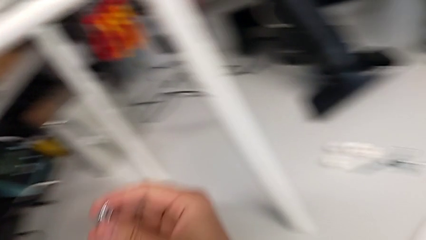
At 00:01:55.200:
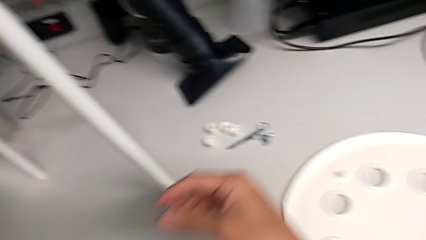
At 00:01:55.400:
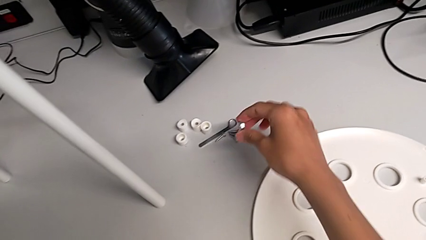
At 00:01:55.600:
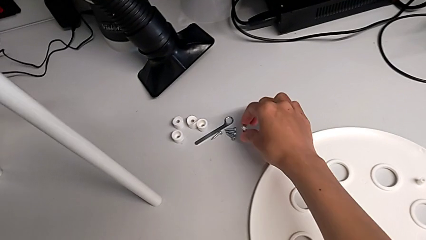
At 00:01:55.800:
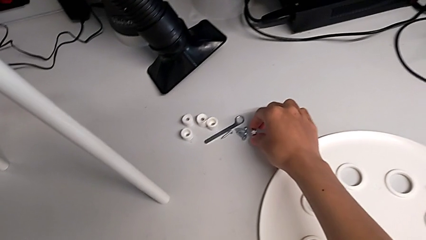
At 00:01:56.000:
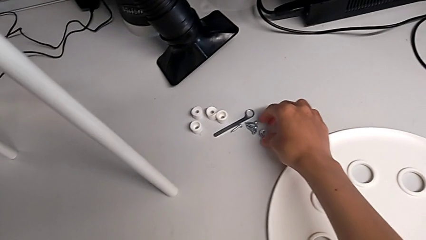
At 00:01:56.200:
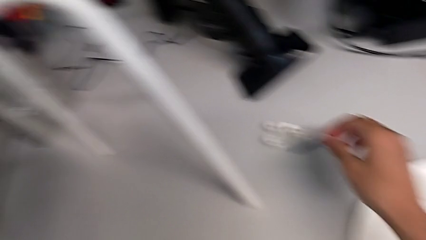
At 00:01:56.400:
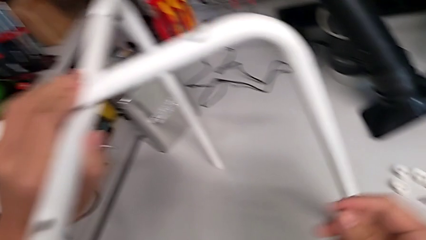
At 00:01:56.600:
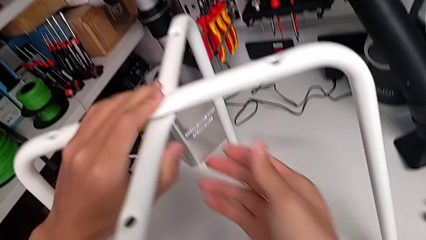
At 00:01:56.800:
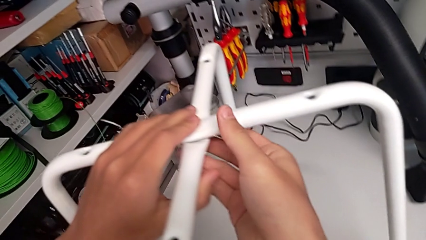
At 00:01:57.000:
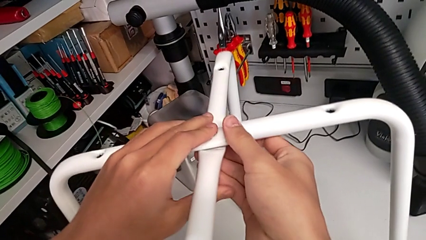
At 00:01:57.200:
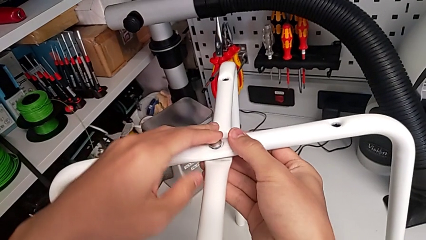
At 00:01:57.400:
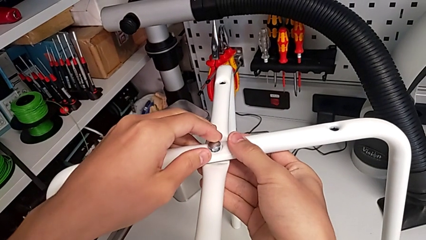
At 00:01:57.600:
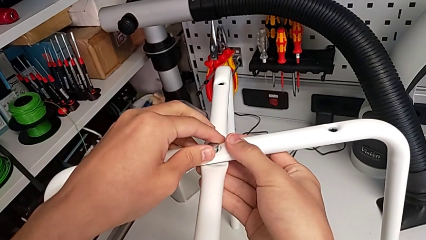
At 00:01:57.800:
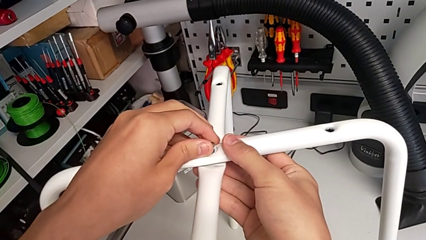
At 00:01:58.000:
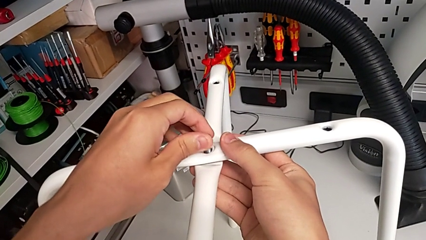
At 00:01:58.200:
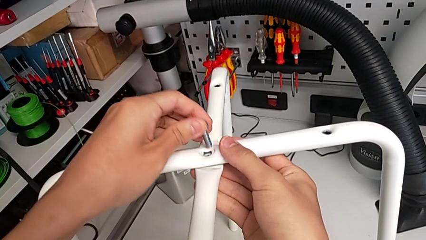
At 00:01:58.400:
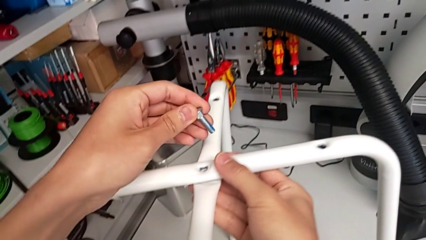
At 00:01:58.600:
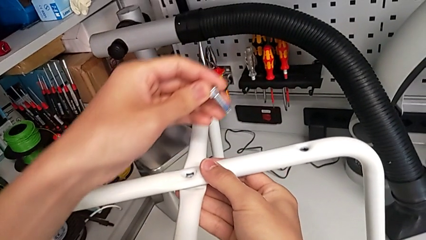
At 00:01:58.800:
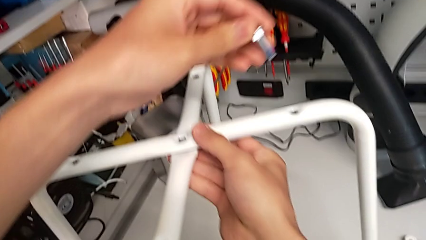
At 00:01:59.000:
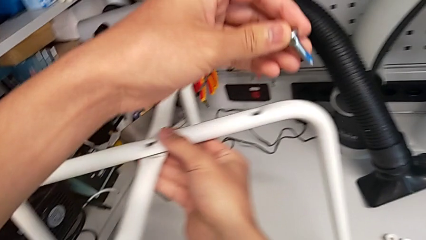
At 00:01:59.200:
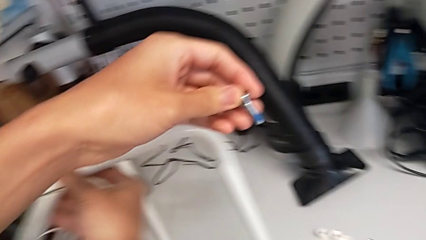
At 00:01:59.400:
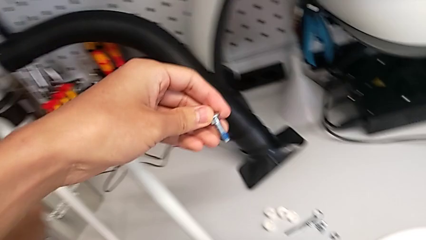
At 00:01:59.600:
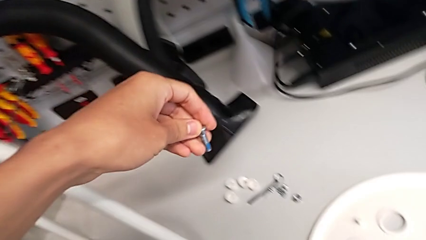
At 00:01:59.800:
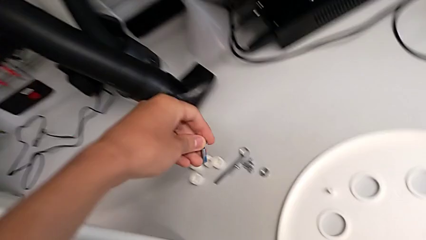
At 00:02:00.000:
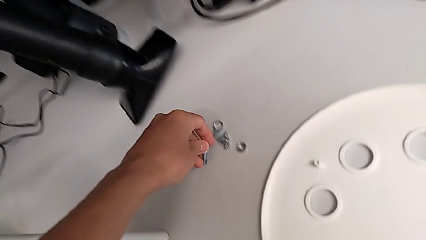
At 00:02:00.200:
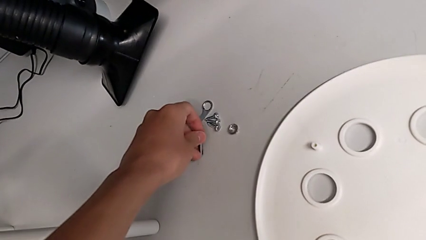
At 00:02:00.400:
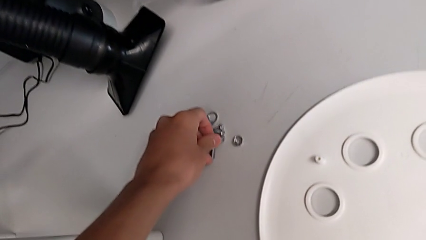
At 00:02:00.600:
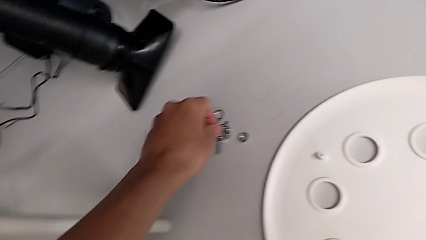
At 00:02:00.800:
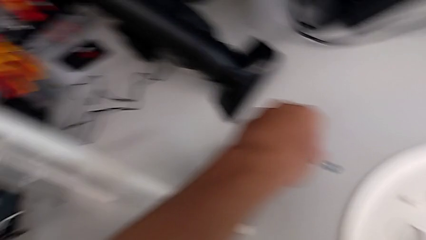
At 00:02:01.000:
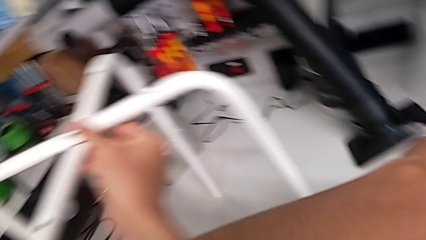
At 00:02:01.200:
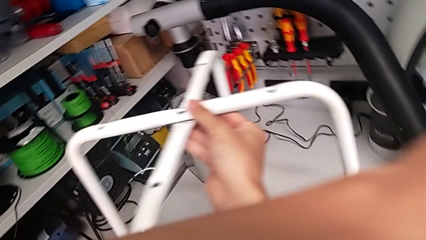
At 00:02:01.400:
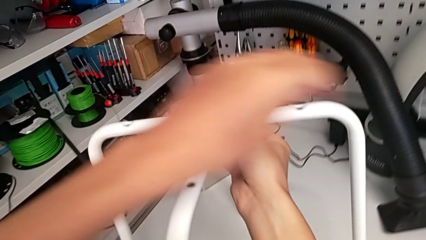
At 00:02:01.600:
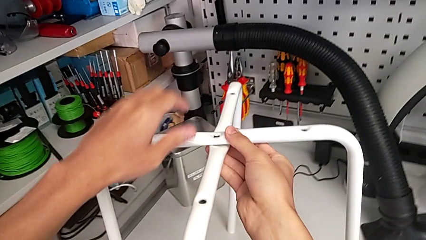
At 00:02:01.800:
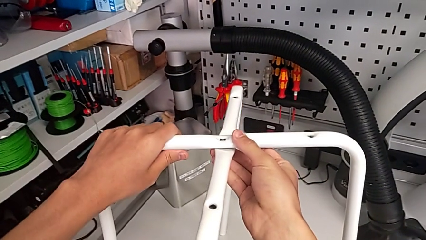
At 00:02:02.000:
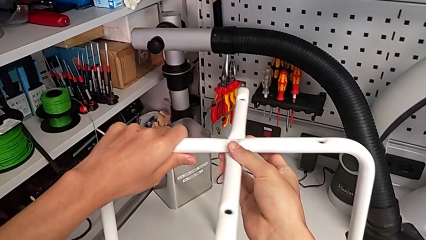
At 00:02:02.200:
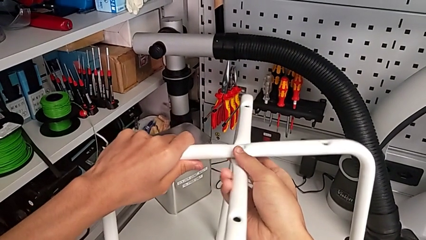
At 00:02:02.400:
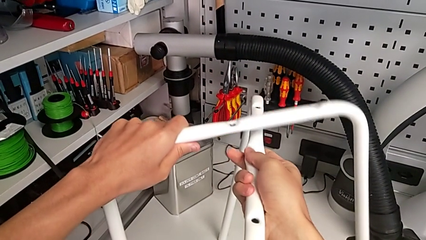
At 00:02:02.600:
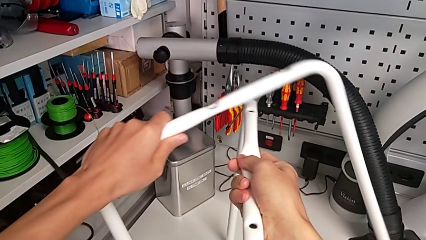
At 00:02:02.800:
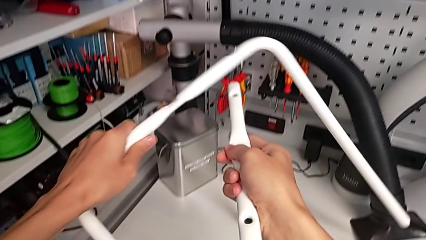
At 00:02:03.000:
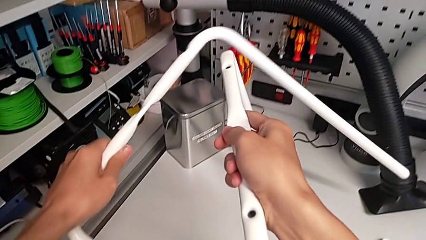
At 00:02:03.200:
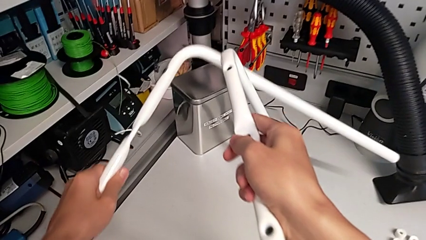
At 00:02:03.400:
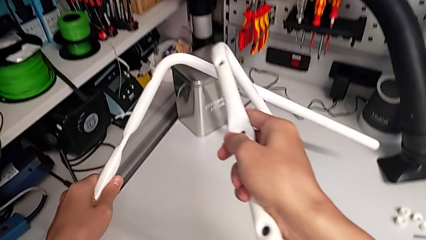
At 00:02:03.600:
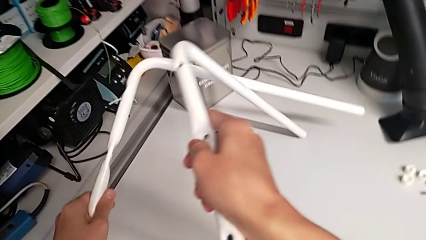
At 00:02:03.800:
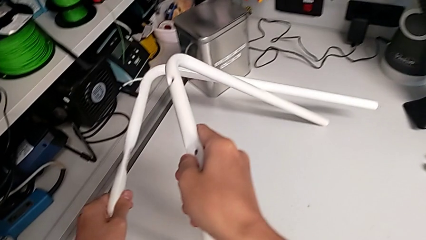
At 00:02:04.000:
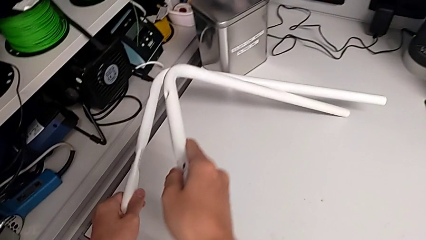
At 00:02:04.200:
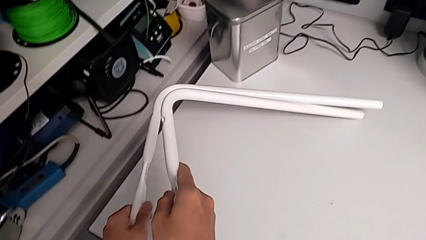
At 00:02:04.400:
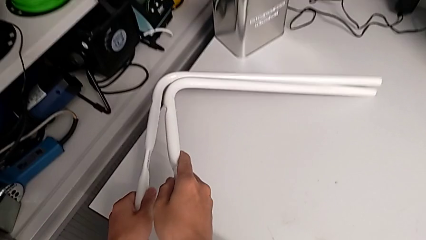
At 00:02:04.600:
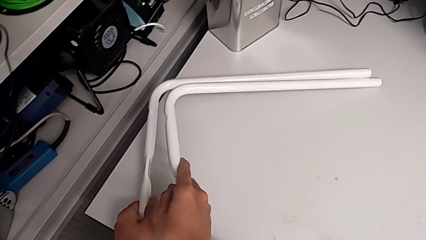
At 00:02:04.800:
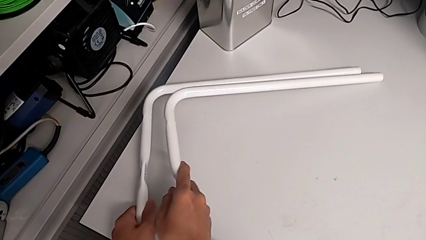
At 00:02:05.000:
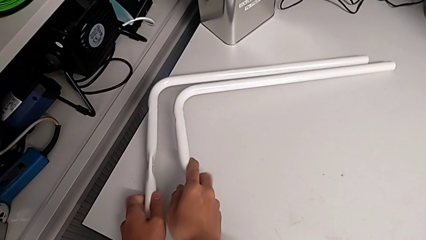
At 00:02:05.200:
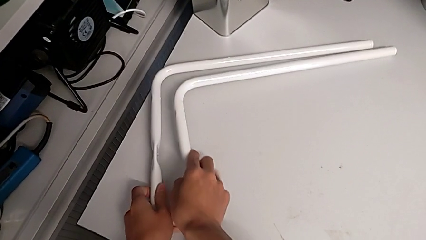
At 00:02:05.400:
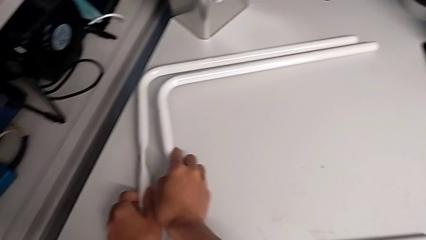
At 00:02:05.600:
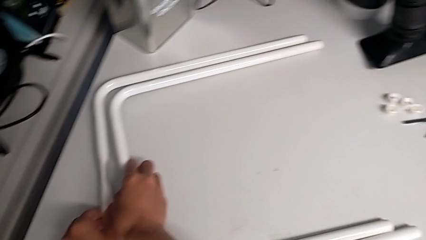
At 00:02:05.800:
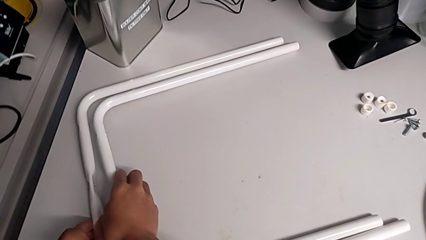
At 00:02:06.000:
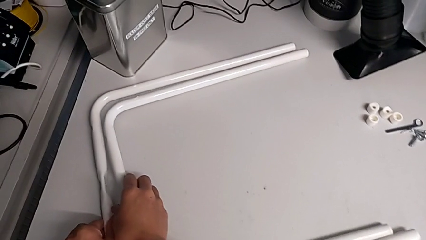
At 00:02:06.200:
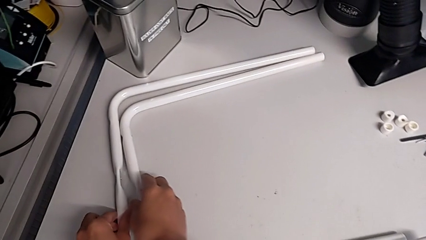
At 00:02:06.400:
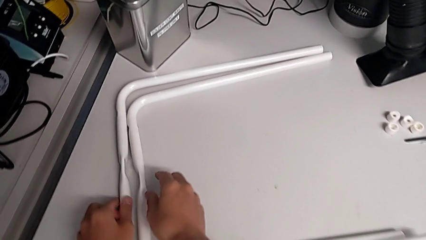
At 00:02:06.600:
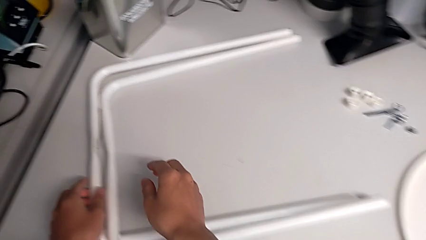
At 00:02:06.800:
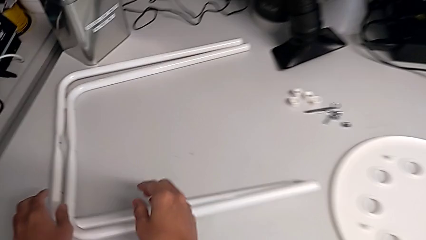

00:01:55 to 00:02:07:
The camera wearer is disassembling the legs of the chair. They place the hex nut, grab the bolt, disassemble it, place it, grab the leg, rotate it and place it.
